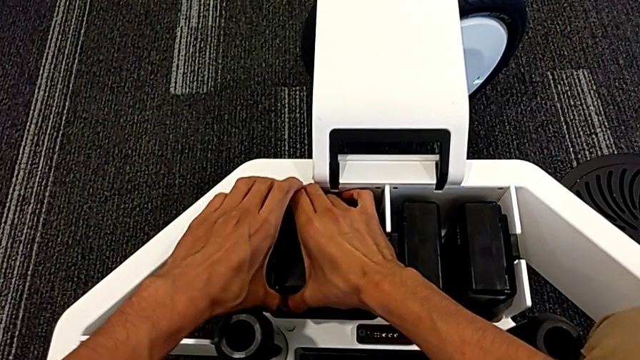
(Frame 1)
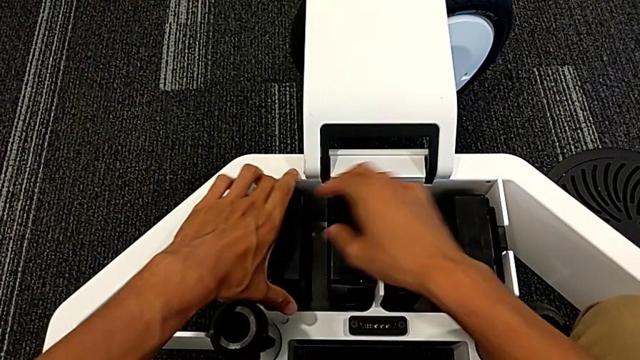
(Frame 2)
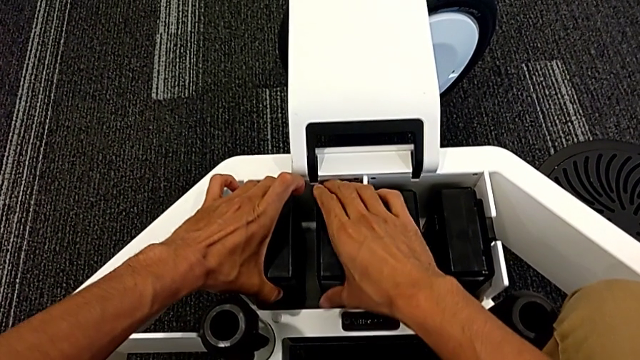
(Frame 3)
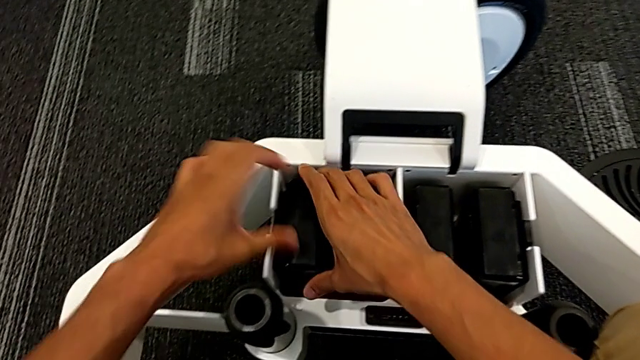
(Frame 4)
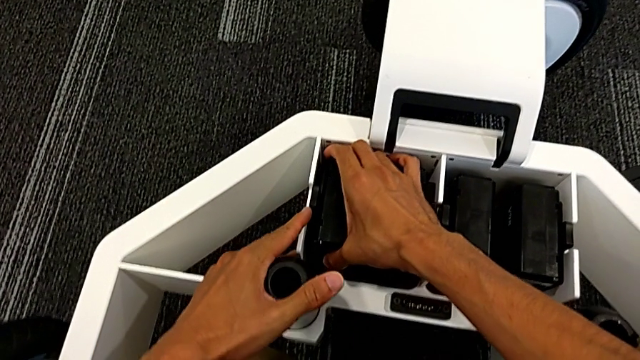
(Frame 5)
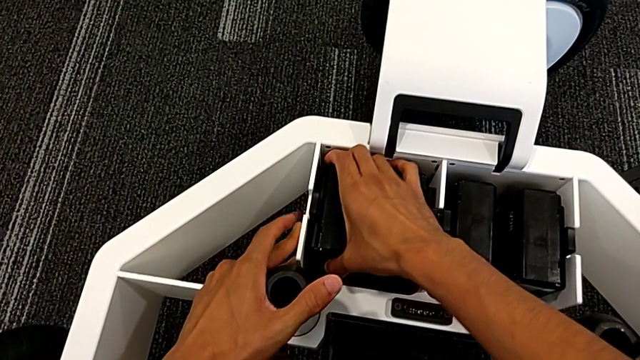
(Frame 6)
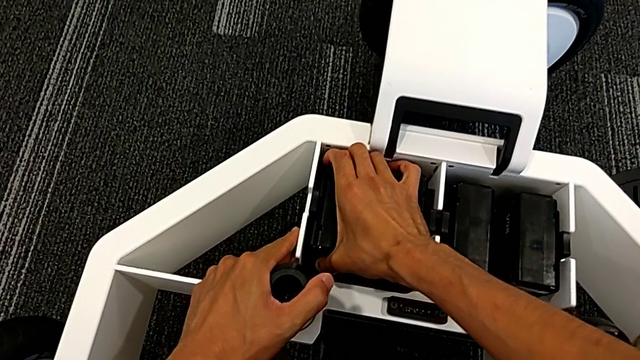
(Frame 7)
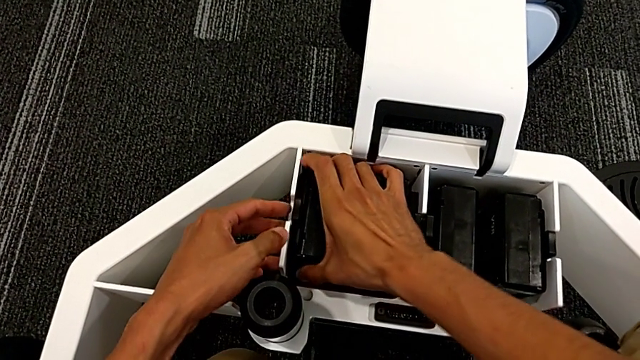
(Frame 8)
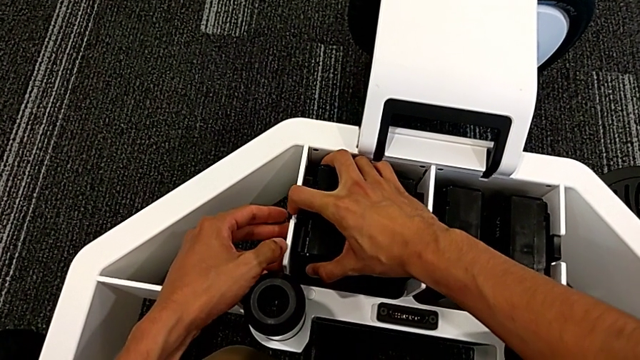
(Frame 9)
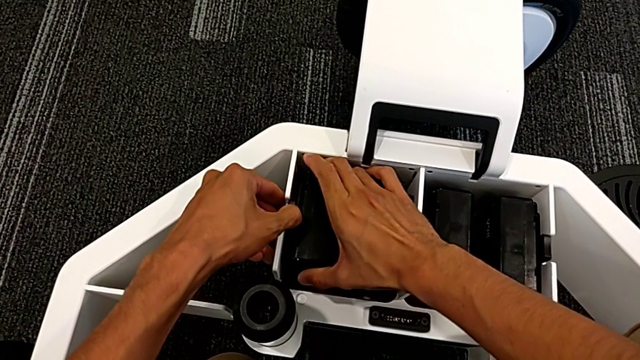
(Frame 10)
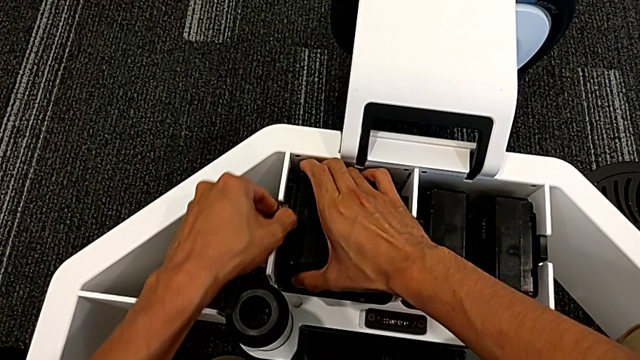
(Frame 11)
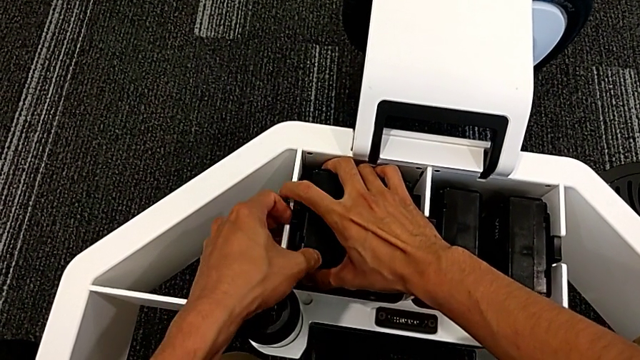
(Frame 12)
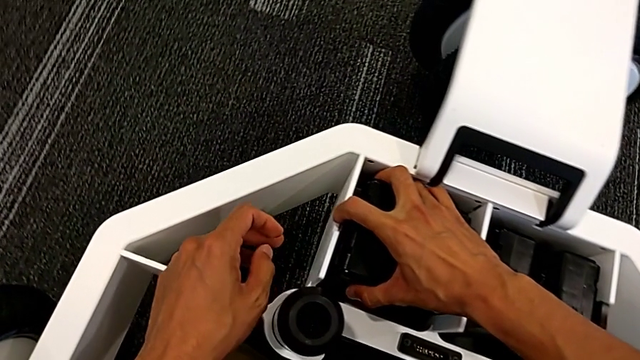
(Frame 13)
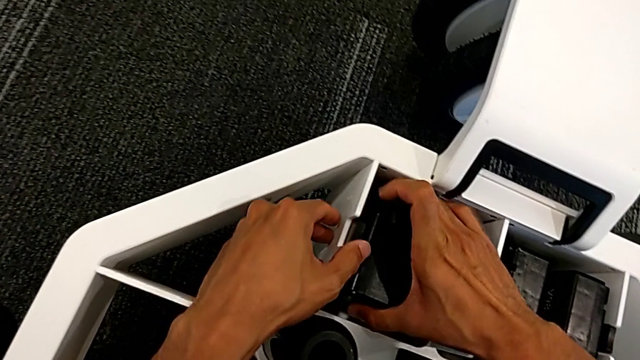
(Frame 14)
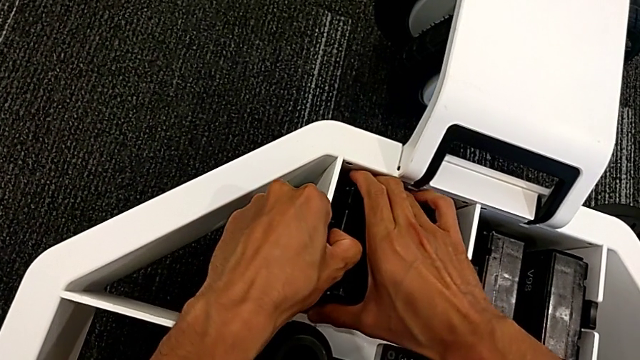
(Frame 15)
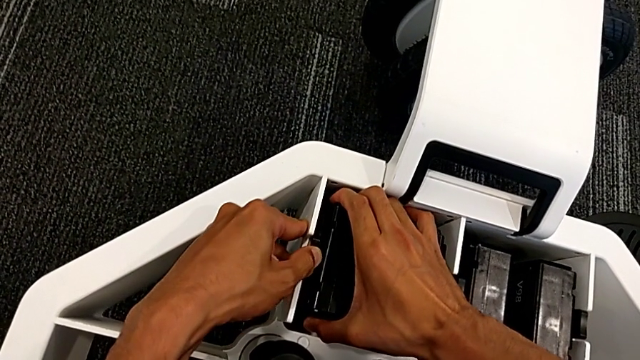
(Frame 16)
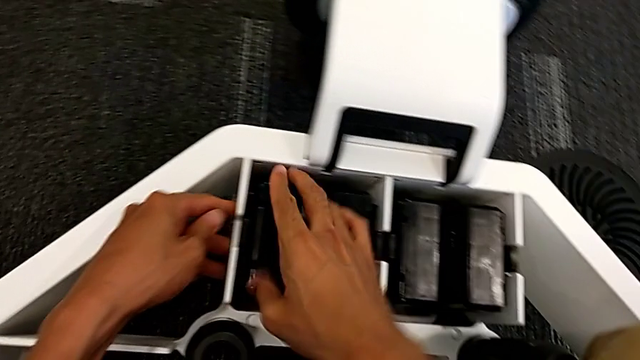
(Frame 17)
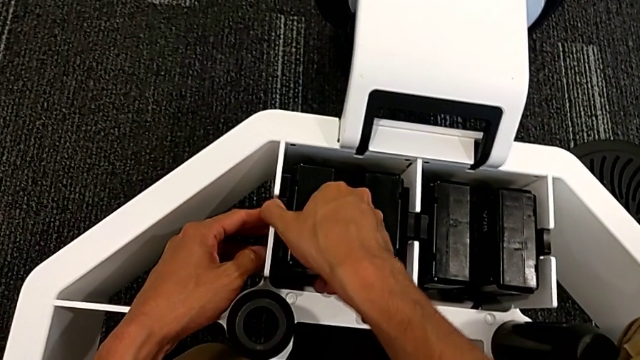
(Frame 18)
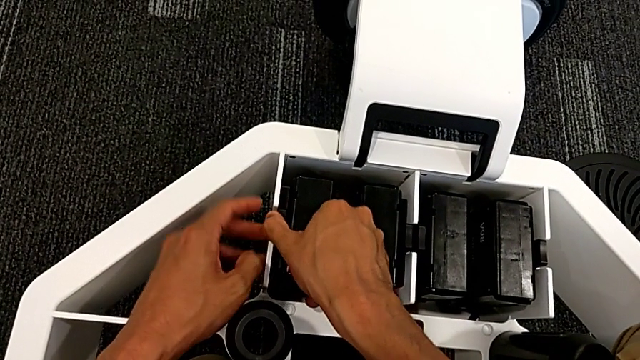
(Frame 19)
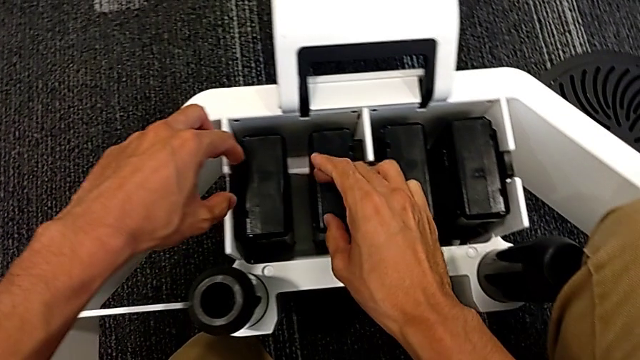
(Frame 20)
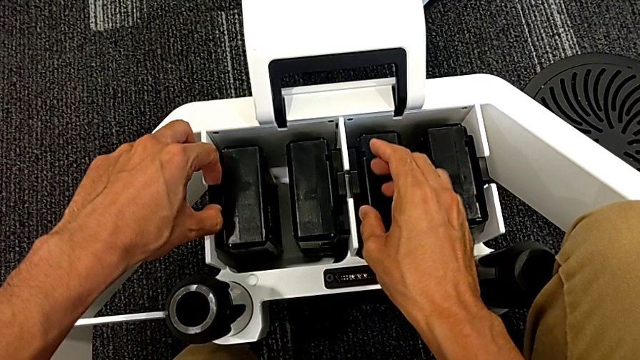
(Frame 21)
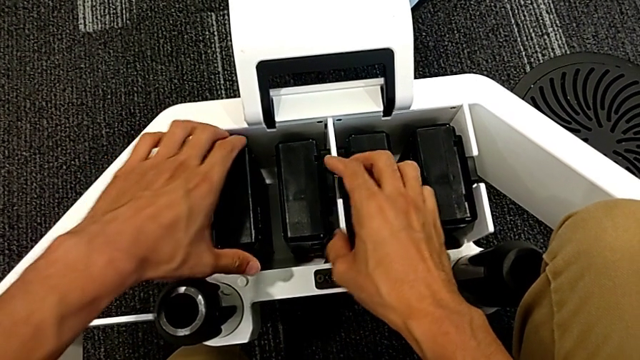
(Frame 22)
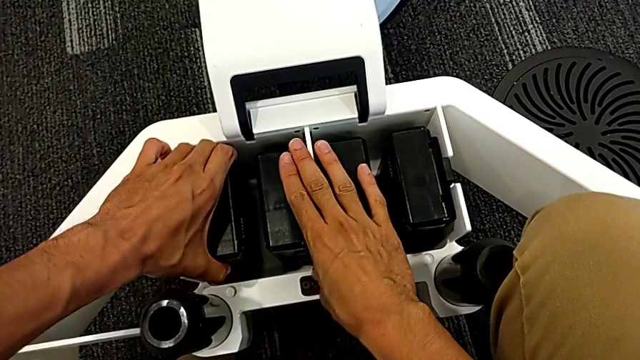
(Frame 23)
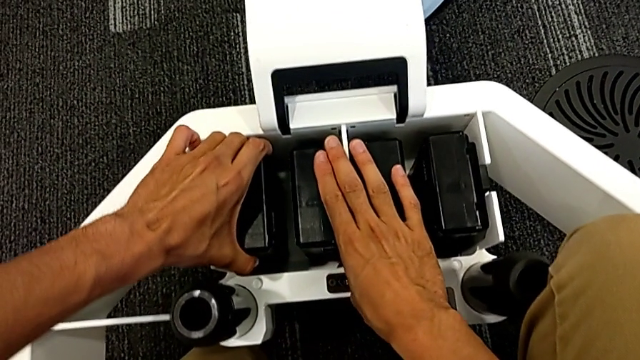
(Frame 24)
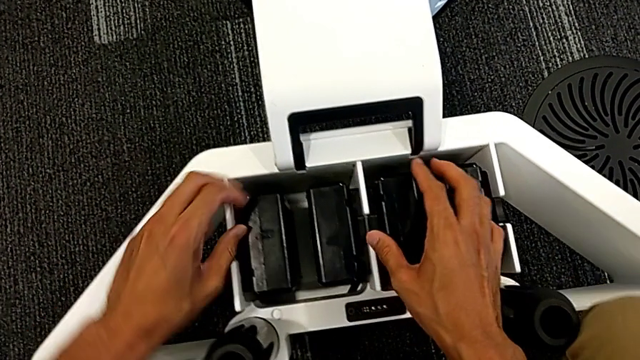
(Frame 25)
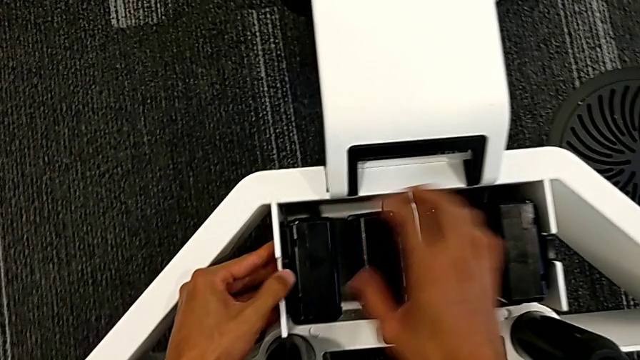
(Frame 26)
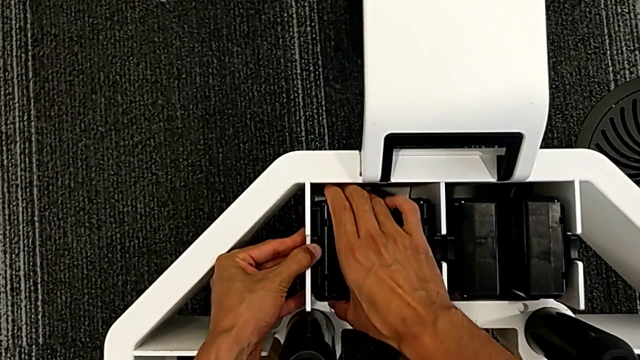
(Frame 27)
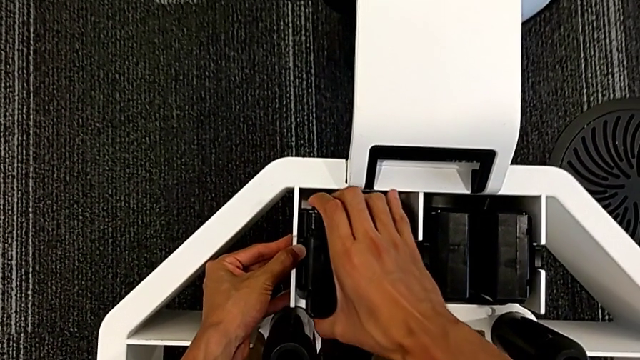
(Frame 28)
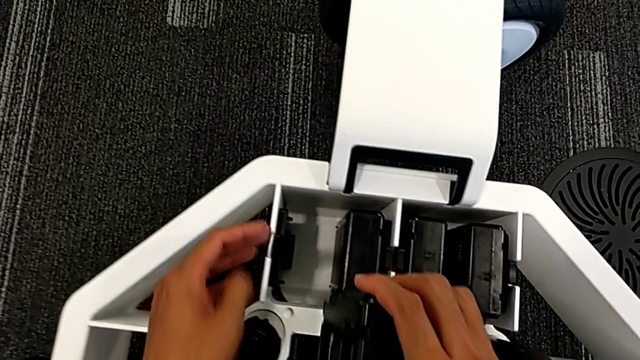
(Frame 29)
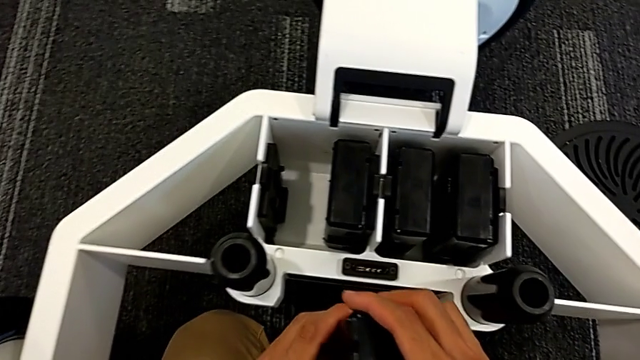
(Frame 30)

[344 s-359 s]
The camera wearer is removing the batteries from the base. They keep grabbing the first M6 battery and lift the M6 battery.

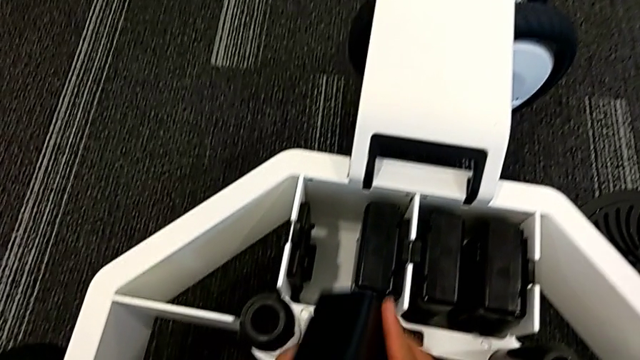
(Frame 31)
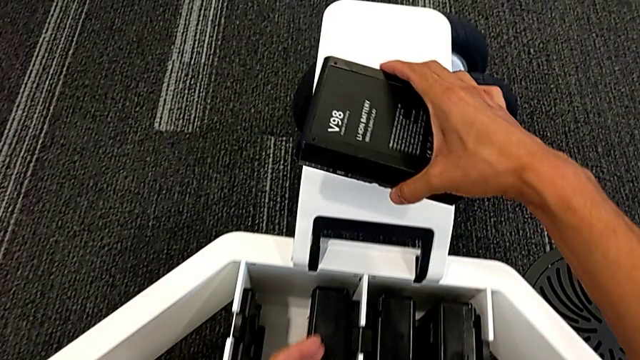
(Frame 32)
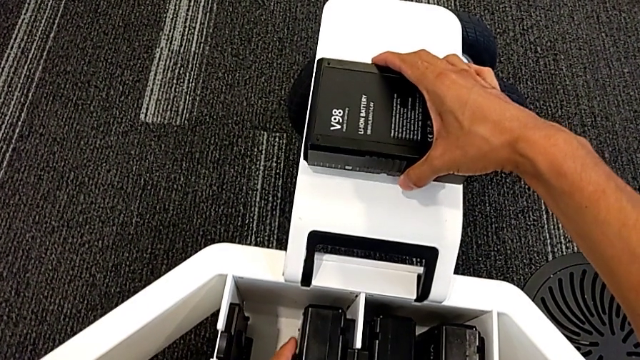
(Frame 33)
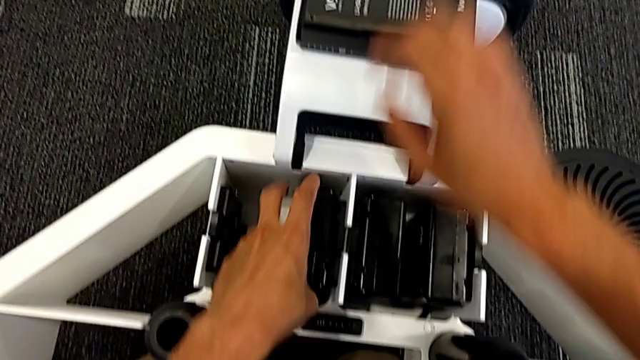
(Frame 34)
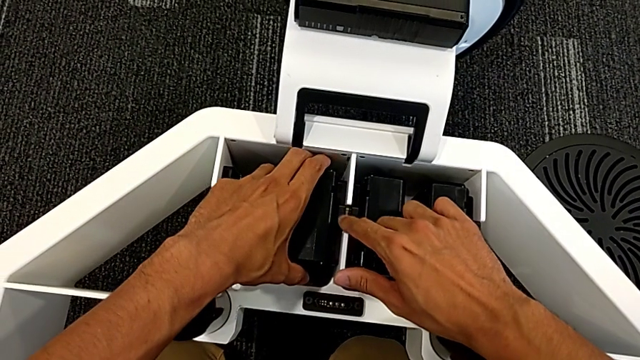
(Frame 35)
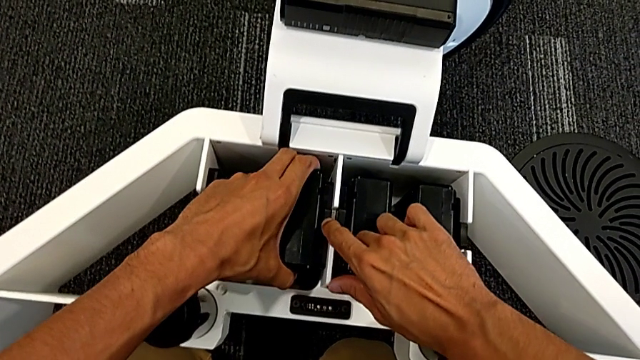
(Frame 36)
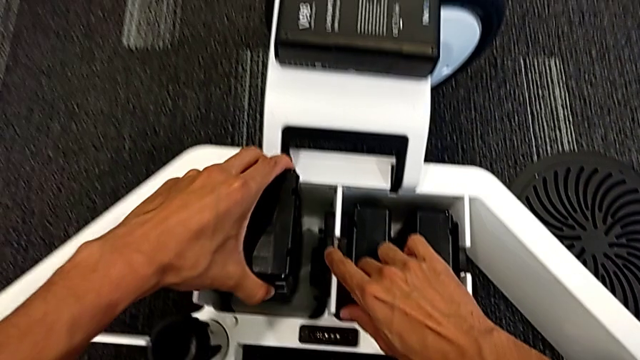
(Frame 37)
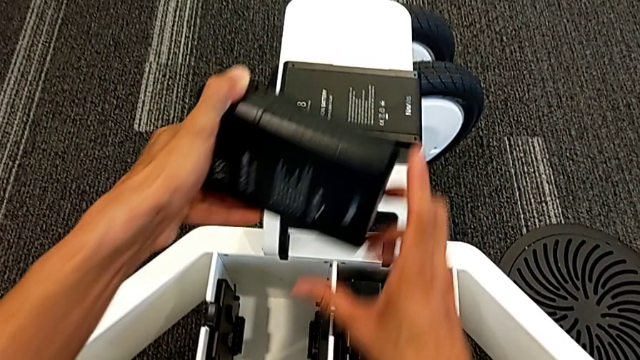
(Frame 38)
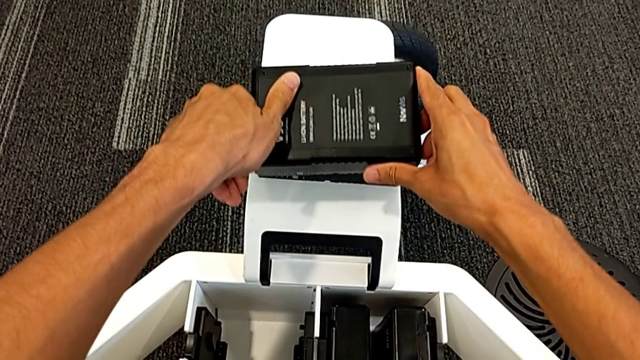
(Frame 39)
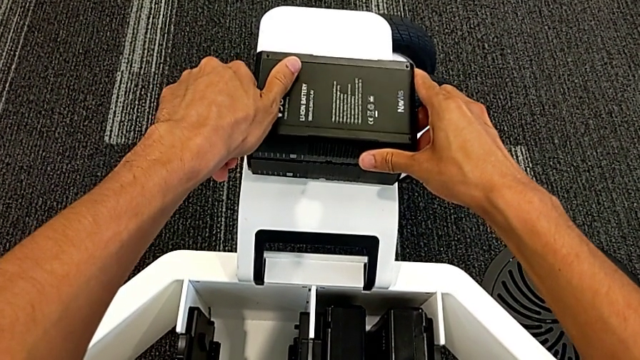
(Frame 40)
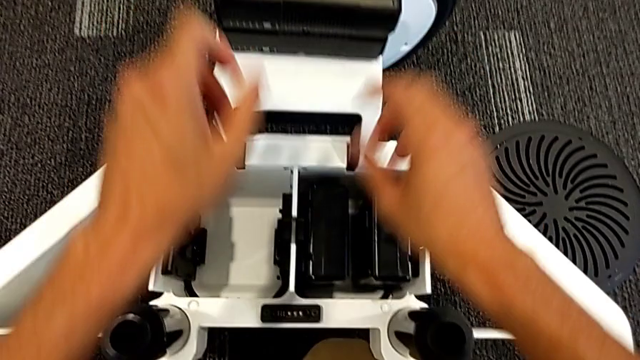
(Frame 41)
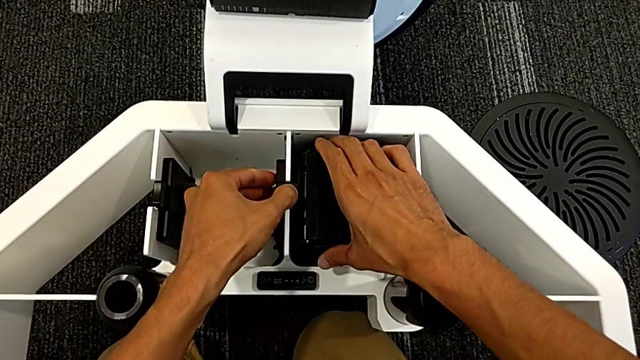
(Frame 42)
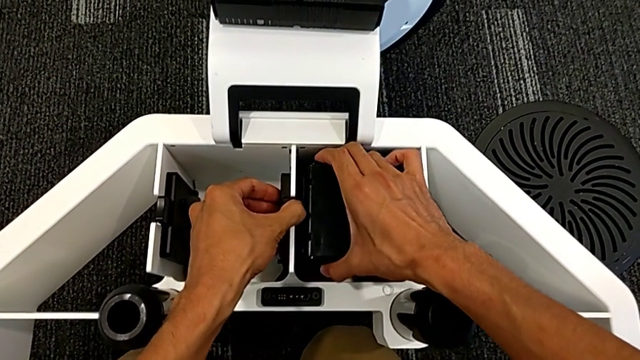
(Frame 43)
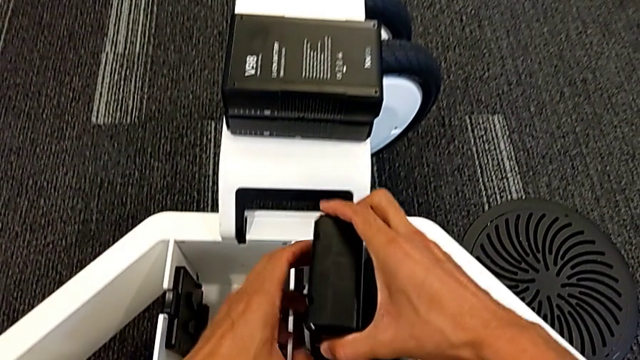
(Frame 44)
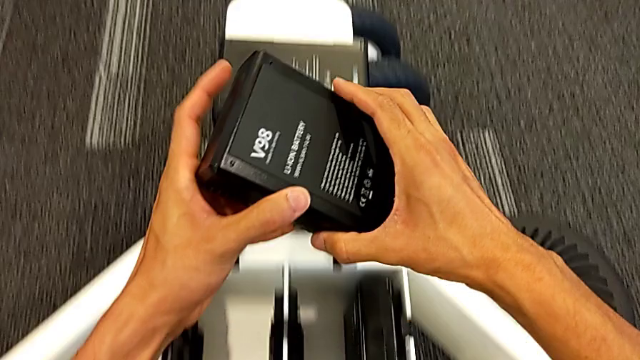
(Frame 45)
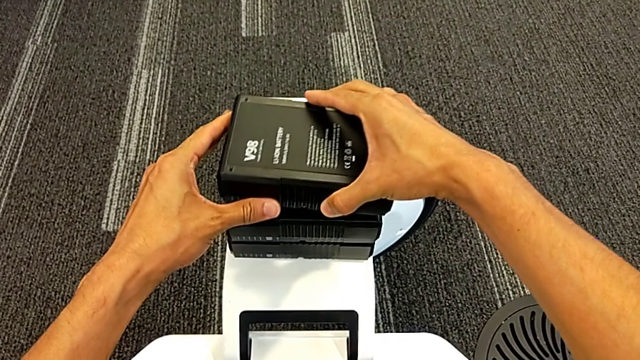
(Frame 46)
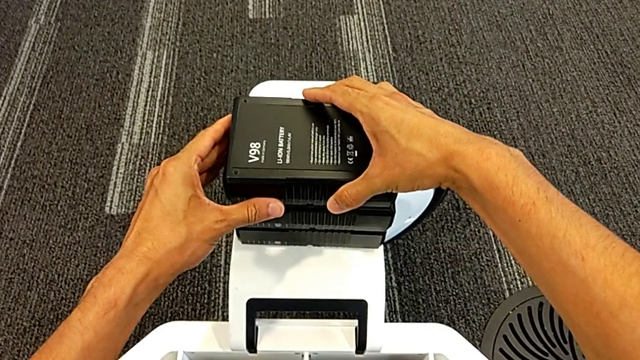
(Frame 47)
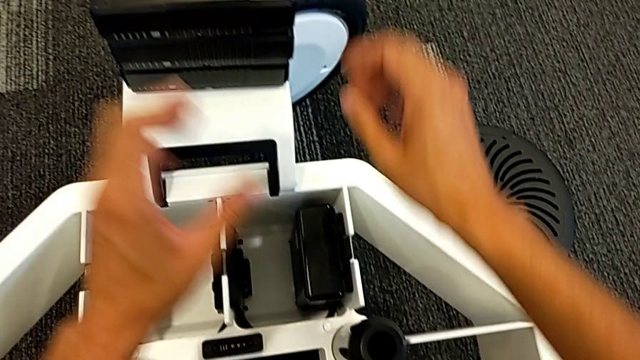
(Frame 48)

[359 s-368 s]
The camera wearer is removing the batteries from the base. They place the M6 battery, grab the second M6 battery, lift the M6 battery, grab the third M6 battery, lift it and place the M6 battery.
